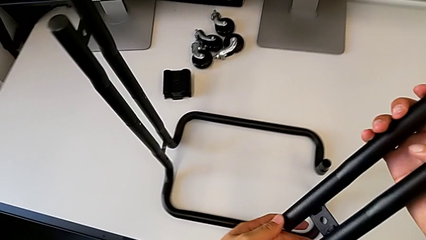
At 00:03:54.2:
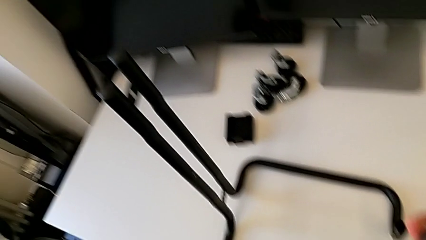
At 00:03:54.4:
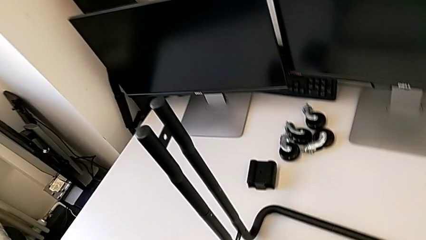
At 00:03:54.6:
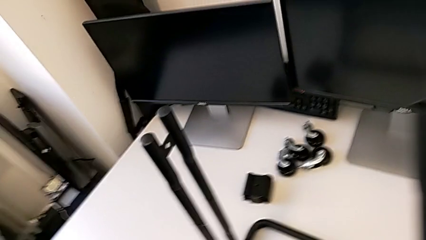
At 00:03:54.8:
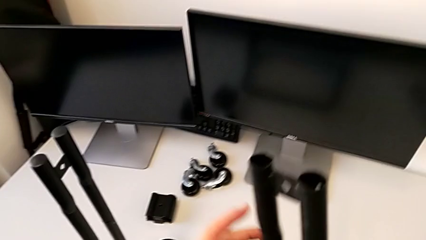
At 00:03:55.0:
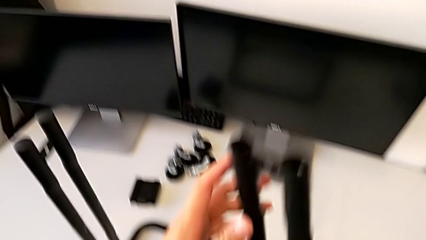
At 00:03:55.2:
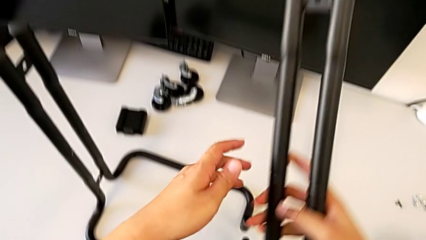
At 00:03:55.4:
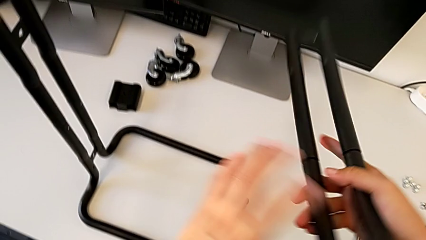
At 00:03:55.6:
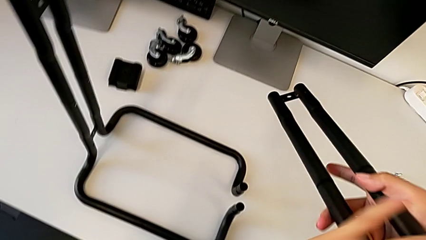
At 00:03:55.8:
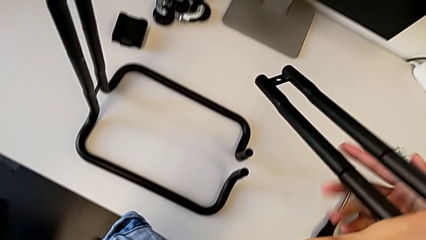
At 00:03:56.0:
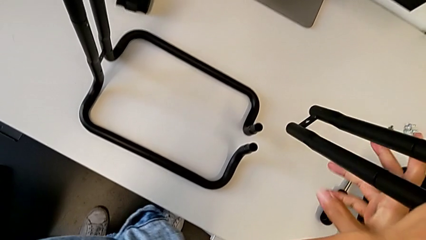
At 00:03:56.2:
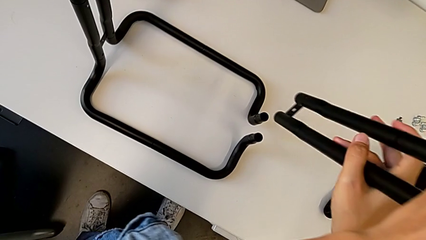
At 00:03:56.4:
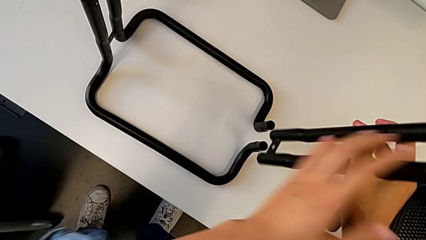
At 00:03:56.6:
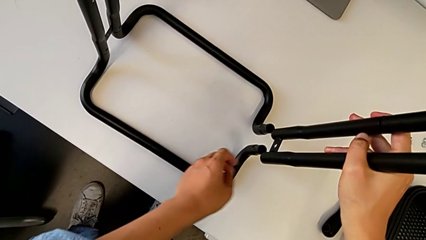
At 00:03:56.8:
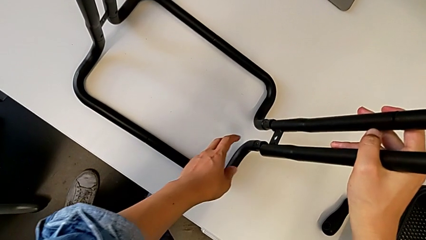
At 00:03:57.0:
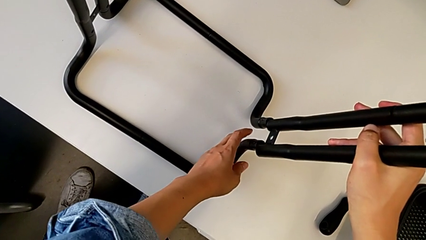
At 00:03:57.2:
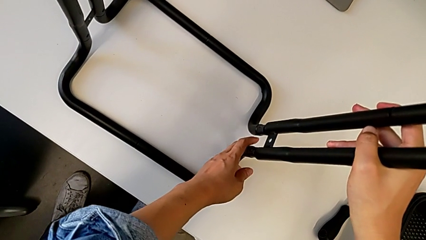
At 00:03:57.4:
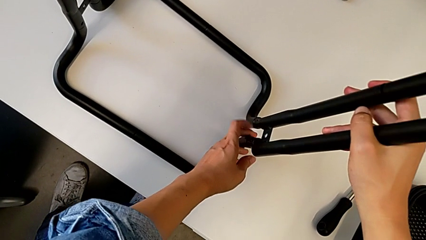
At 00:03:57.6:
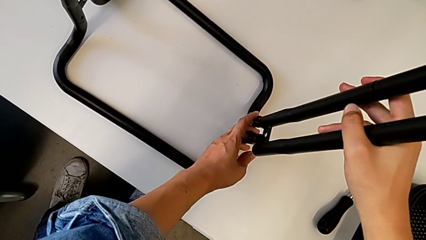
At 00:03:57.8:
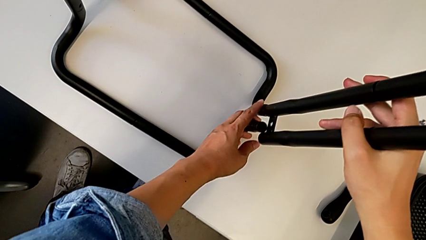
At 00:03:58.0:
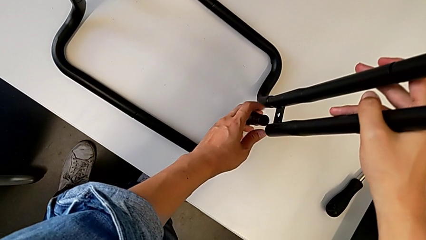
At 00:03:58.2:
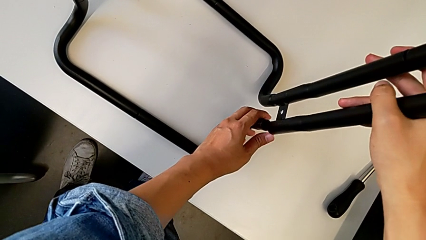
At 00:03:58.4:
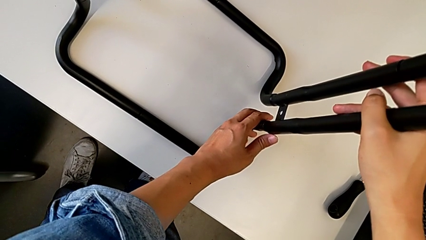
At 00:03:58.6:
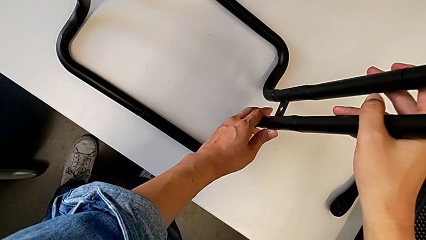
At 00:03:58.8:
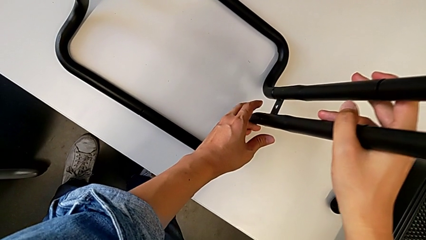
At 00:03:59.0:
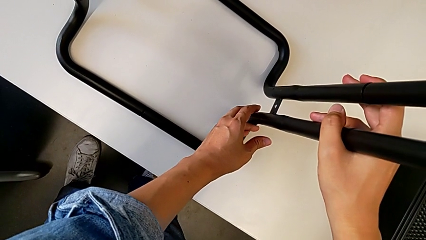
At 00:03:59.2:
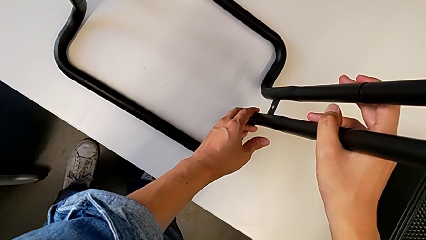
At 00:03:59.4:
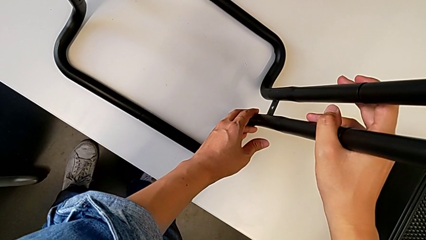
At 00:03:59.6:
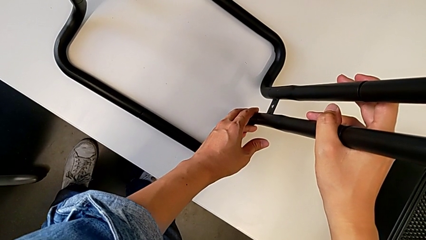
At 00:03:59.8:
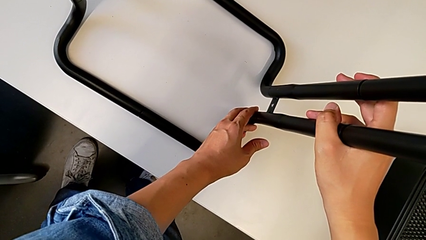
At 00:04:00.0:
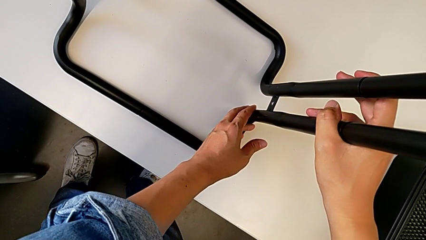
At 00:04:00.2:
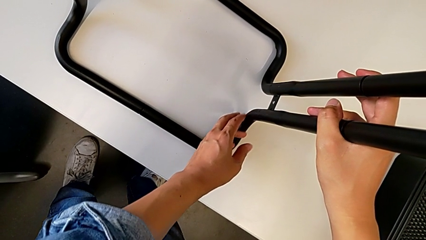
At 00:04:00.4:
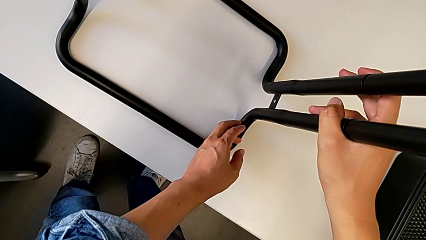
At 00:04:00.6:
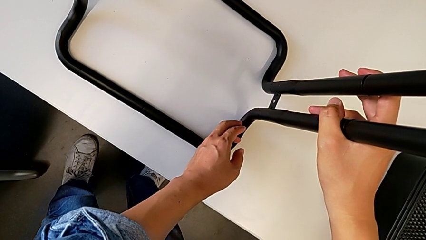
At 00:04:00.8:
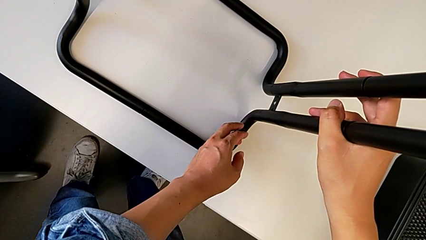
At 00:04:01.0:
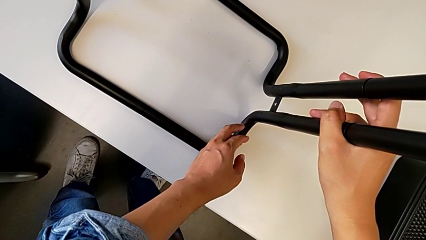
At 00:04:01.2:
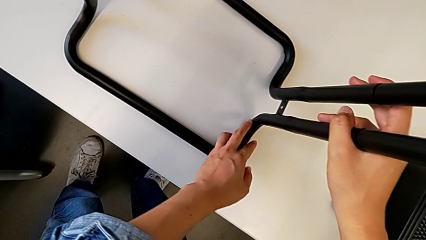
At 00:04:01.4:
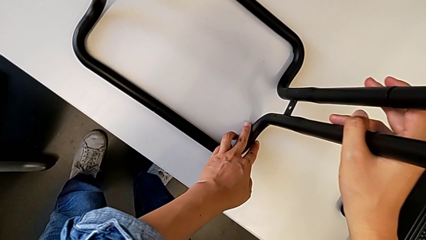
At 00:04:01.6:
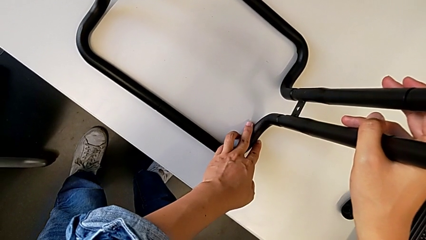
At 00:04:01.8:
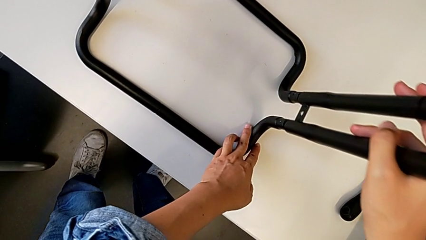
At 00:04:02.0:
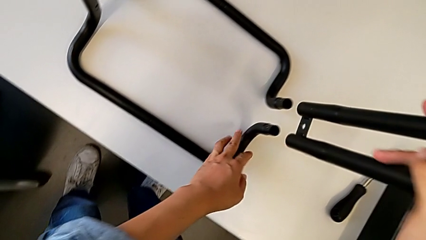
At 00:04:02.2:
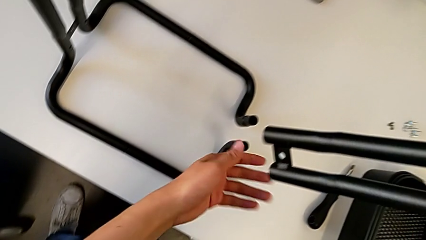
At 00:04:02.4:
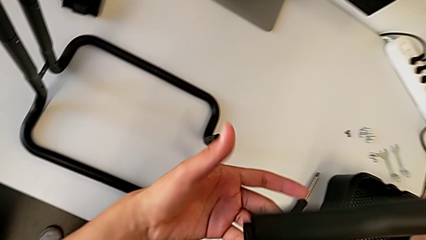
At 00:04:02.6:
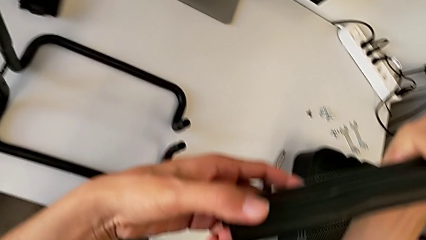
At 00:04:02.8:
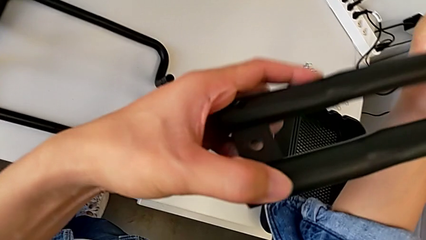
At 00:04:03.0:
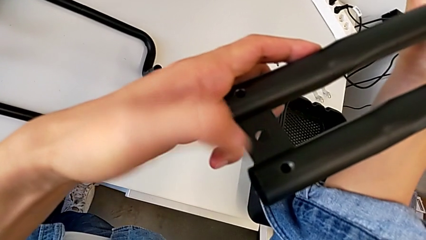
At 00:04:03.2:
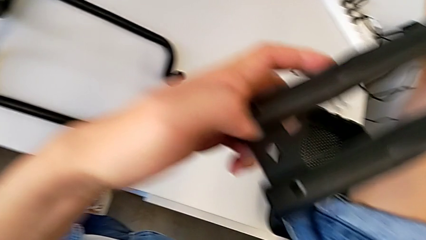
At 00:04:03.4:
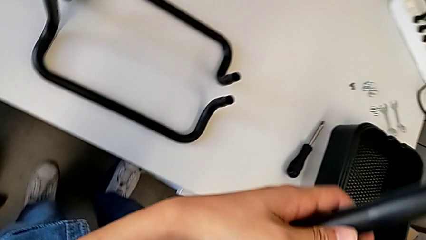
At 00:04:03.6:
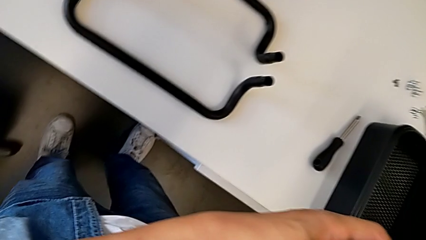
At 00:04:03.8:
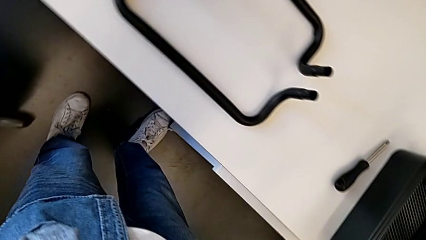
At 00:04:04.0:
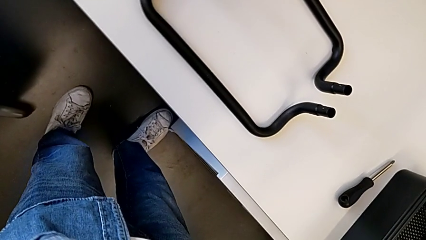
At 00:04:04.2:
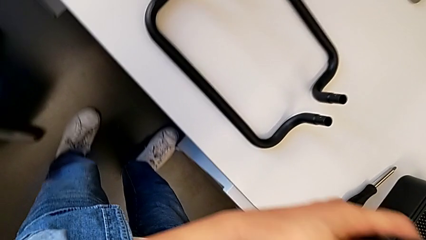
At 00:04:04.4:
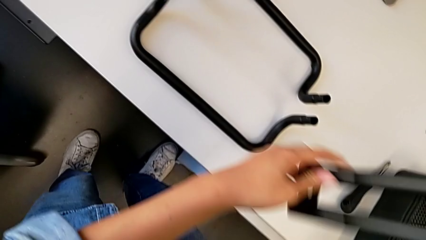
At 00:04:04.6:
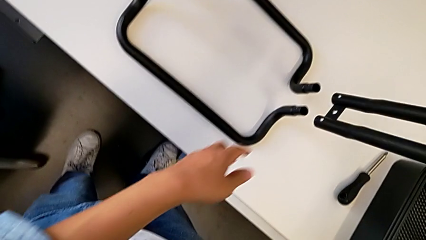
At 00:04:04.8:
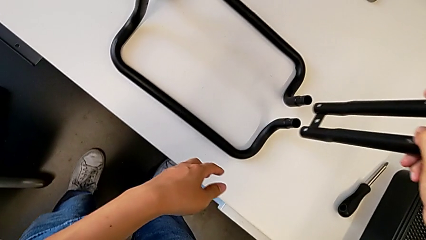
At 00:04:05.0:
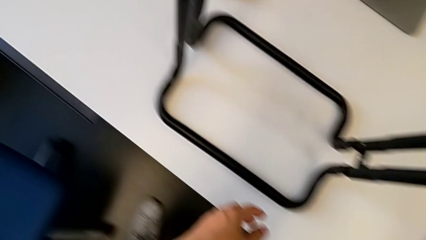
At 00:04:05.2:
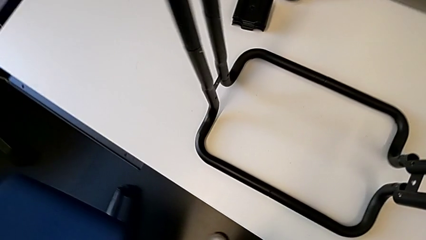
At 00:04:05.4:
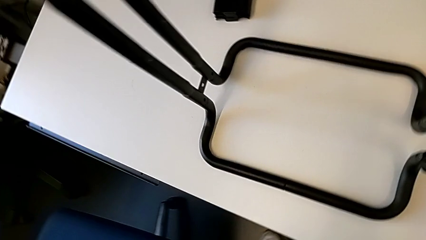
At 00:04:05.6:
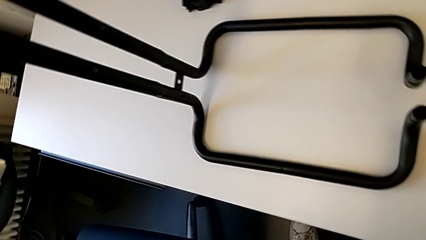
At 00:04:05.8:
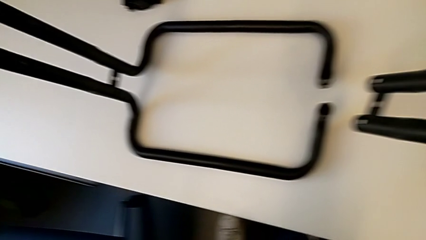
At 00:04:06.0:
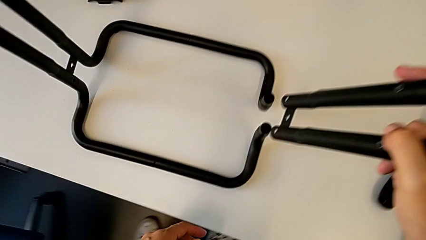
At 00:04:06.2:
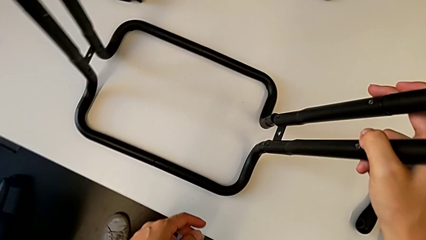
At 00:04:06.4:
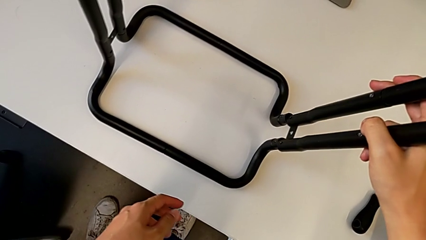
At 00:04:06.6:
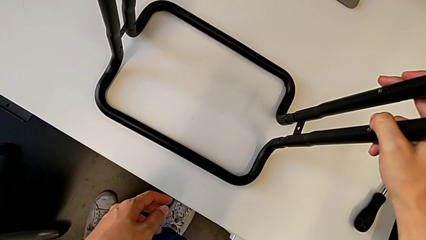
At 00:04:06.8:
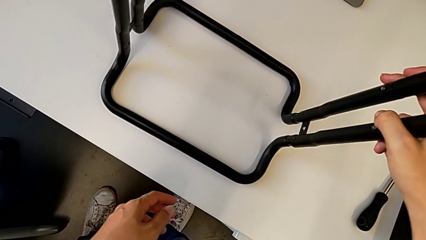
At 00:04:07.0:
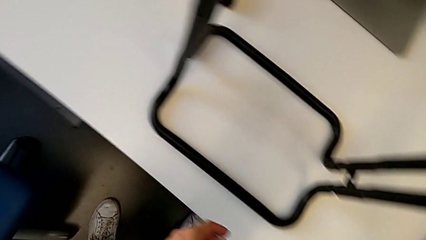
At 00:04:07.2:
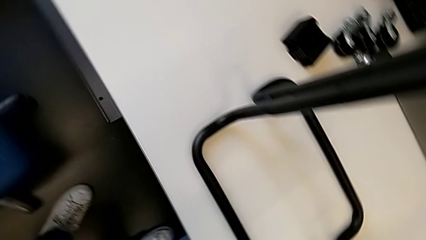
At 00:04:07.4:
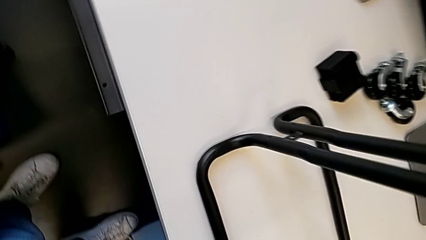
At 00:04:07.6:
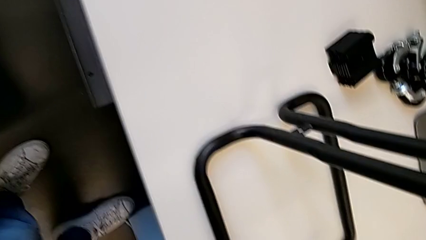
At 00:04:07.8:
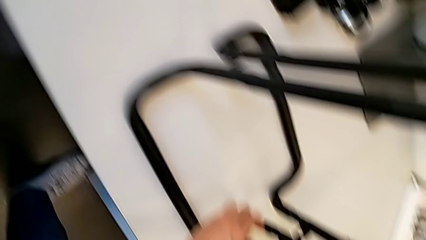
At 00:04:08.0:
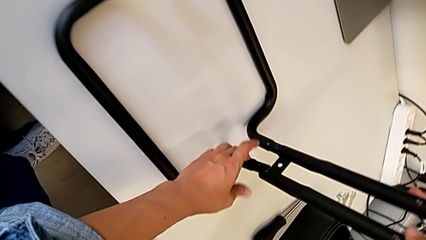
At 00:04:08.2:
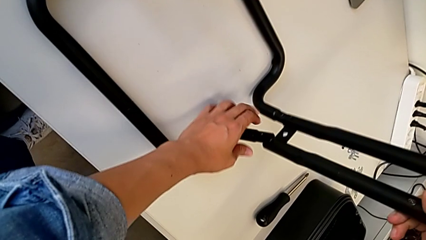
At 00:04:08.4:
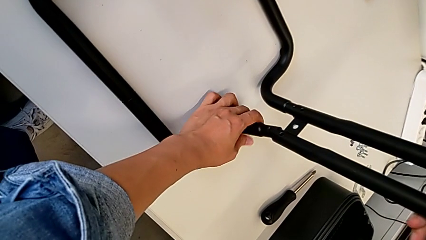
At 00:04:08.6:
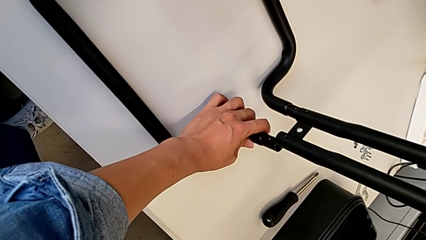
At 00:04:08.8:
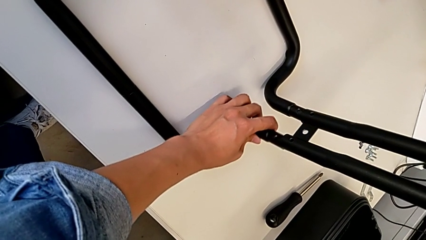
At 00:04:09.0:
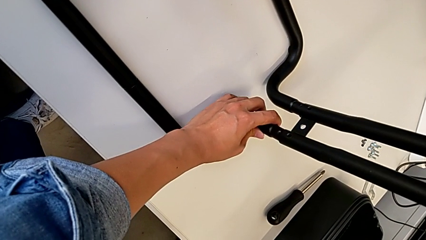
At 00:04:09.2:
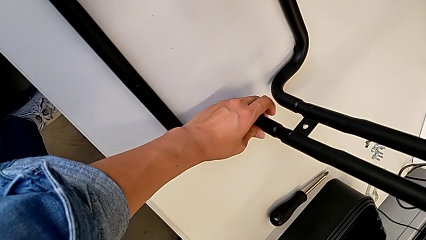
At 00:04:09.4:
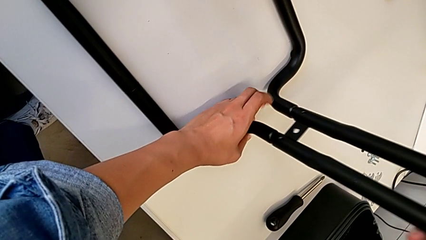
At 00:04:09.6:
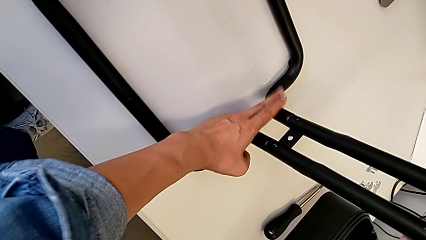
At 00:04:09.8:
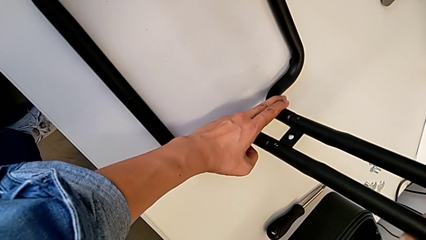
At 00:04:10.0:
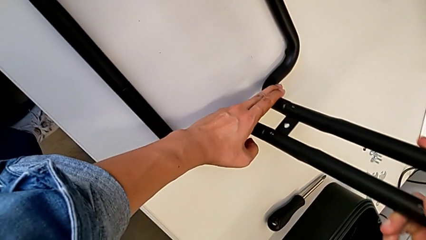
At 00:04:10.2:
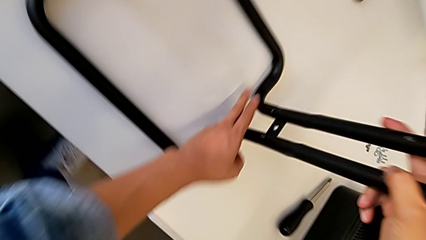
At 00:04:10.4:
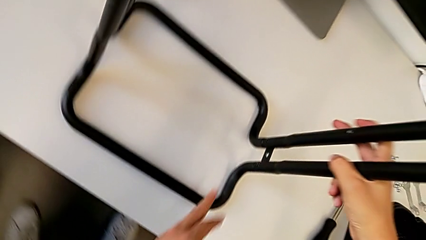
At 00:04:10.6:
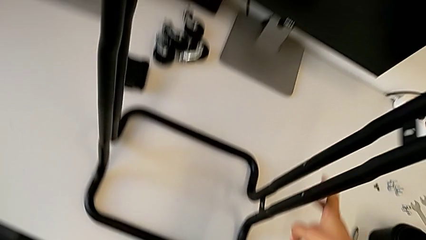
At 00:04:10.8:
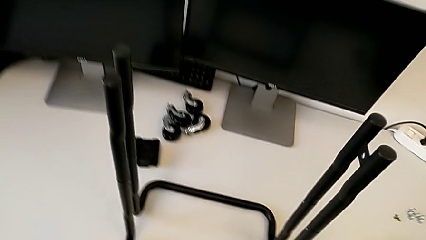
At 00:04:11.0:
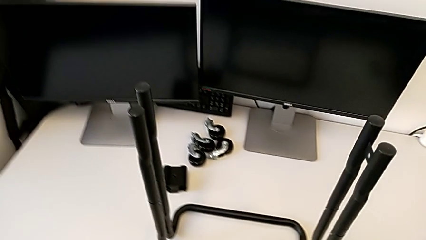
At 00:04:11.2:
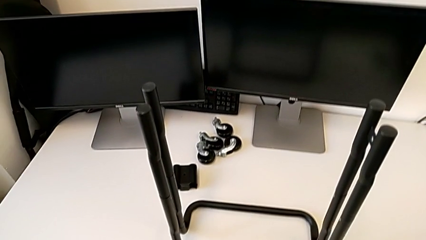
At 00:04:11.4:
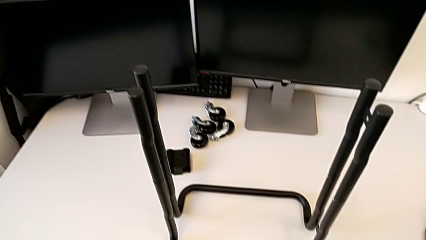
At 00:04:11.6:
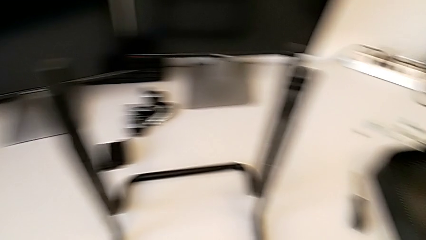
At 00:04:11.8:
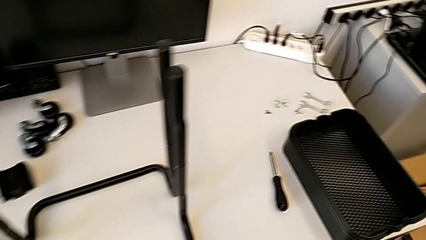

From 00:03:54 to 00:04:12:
The camera wearer is assembling the base frames and side bars. They wrongly assemble the half frame, inspect the second leg and assemble it.
